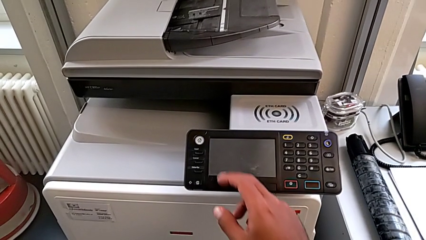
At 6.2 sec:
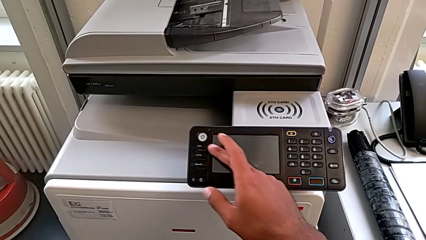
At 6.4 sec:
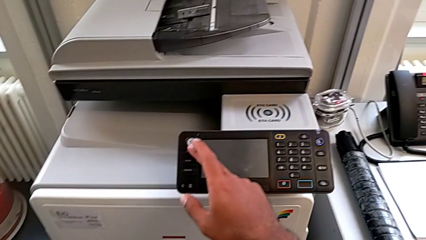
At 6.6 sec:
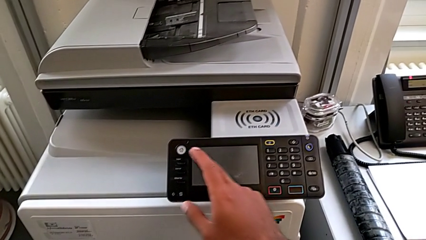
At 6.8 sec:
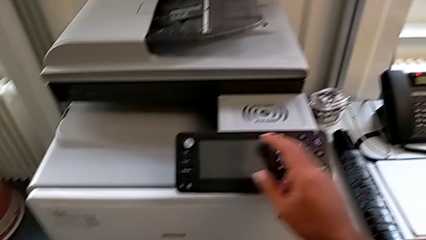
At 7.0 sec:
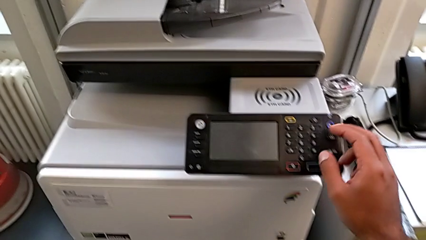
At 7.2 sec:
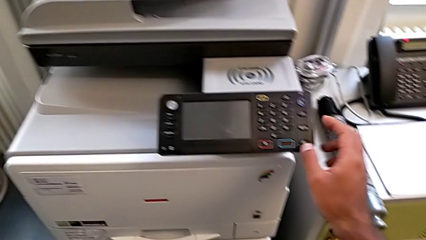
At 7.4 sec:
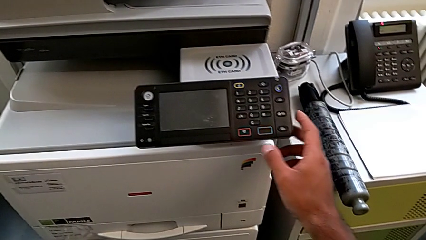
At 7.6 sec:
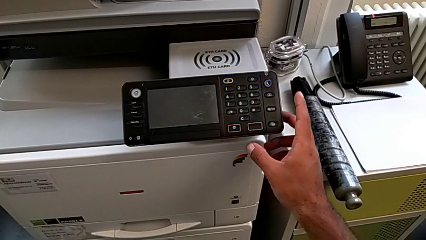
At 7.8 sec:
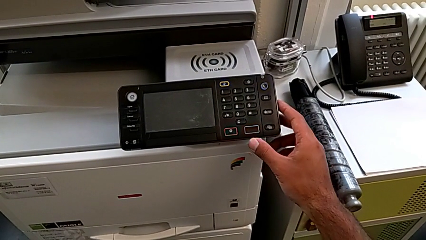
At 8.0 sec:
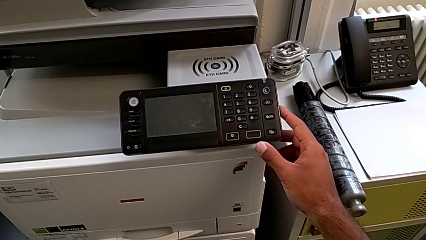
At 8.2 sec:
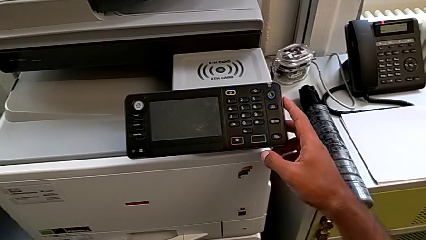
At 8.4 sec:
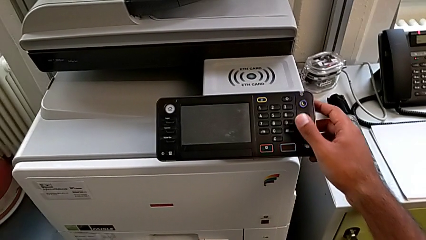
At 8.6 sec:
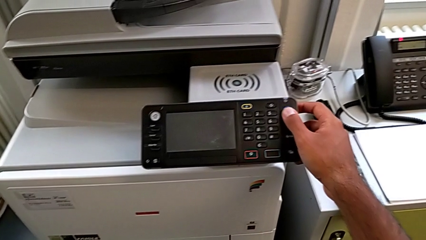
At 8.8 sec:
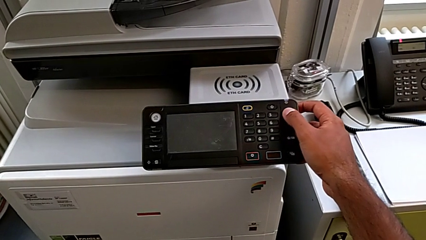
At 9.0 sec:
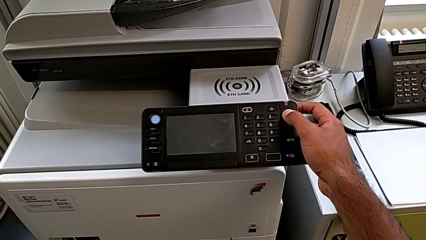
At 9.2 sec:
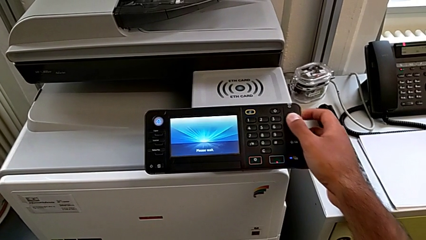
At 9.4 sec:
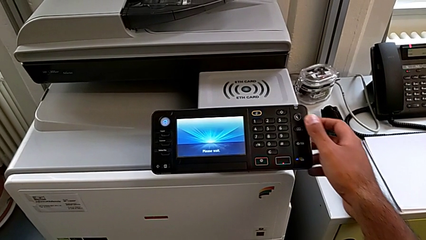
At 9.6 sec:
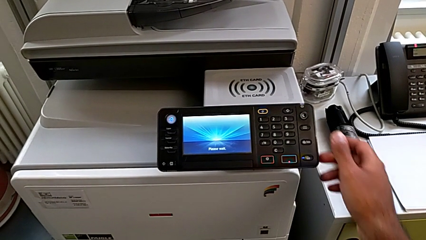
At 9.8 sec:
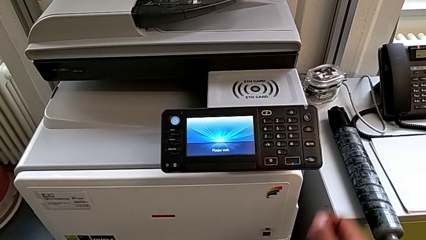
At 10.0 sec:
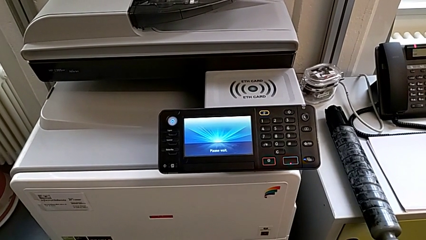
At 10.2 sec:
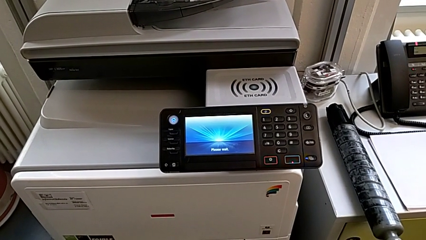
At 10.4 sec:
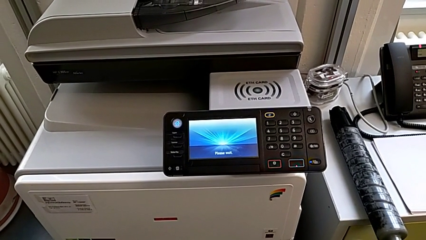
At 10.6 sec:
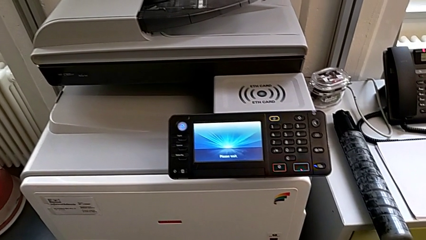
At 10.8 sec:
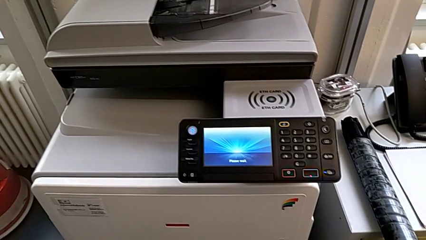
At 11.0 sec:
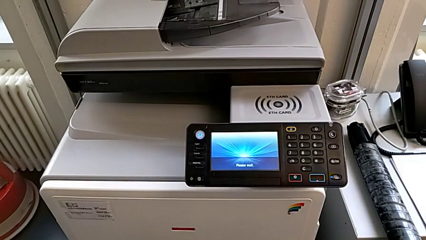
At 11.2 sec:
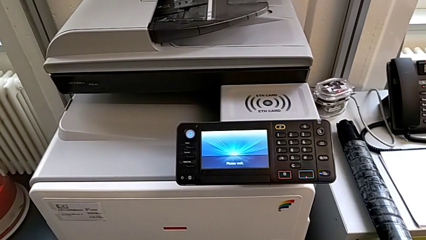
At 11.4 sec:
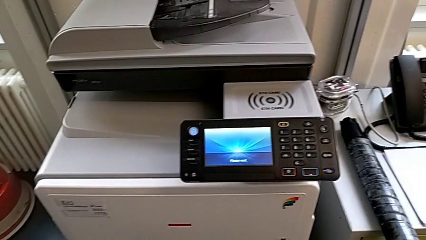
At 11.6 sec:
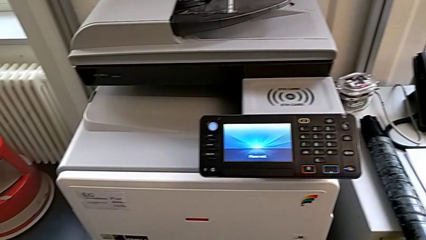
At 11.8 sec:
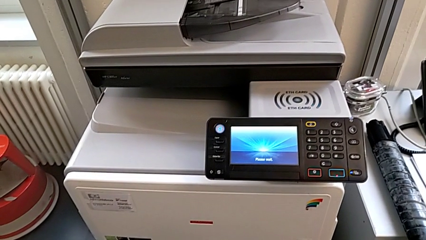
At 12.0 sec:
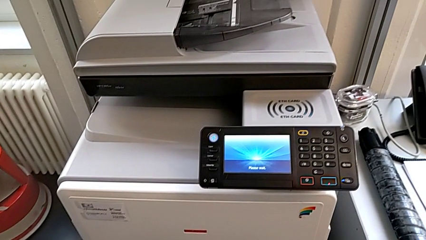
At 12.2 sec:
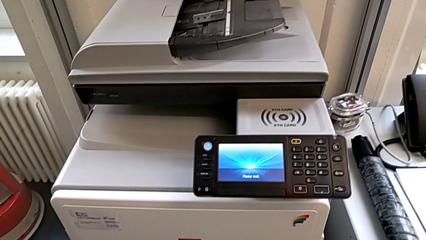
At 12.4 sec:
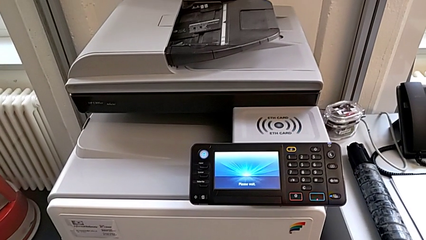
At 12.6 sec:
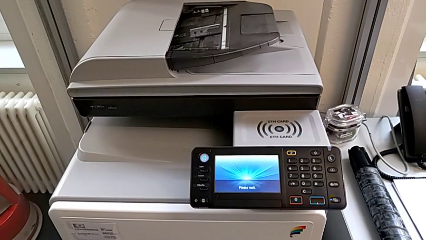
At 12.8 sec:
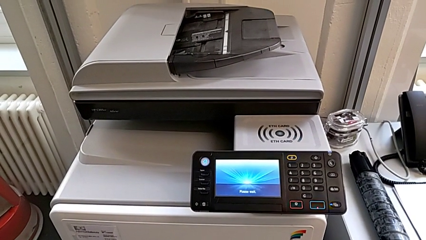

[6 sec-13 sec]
The camera wearer turns on the printer. They approach the printer and press the purple button.

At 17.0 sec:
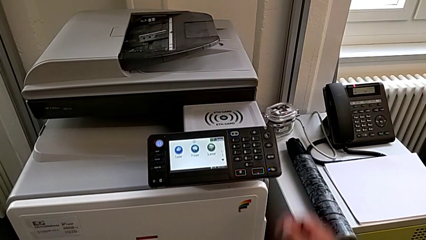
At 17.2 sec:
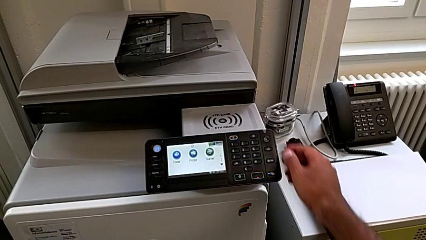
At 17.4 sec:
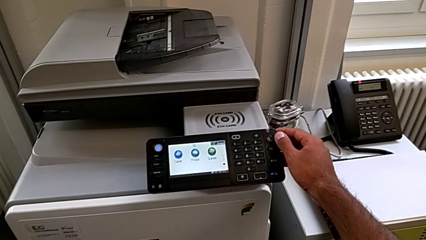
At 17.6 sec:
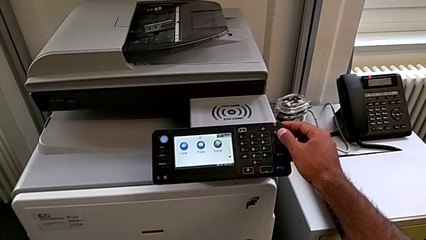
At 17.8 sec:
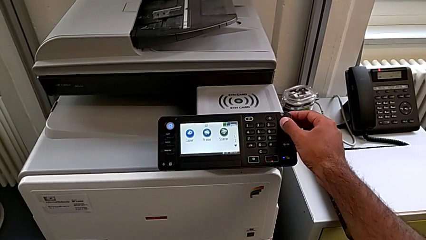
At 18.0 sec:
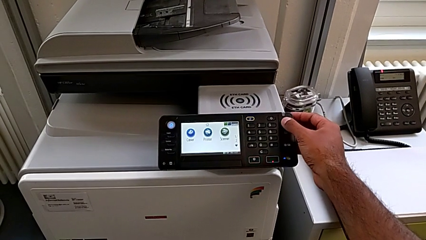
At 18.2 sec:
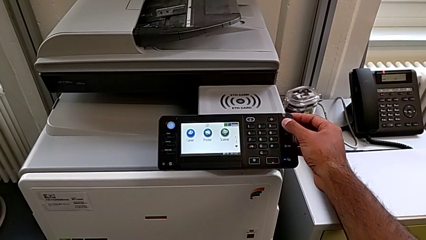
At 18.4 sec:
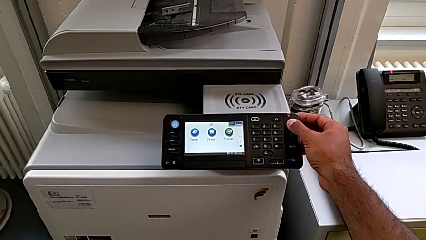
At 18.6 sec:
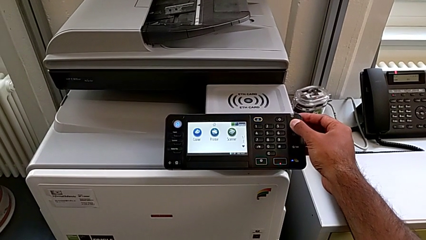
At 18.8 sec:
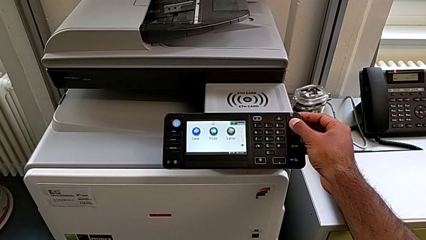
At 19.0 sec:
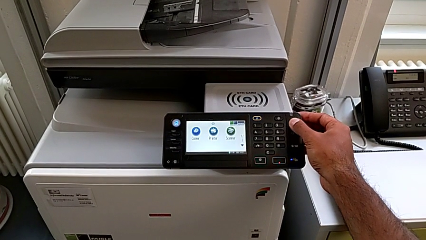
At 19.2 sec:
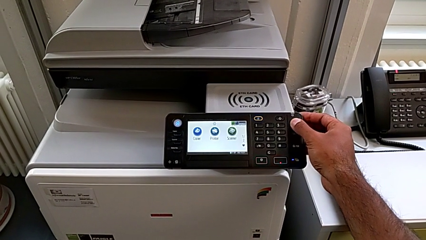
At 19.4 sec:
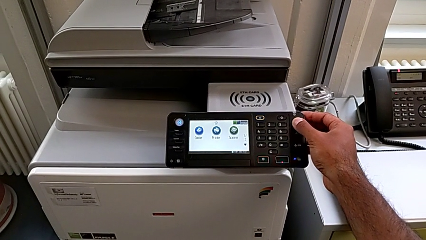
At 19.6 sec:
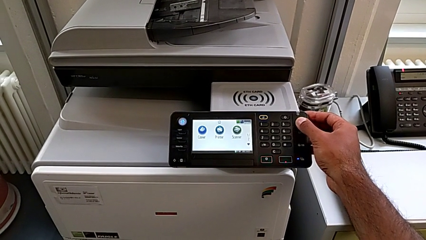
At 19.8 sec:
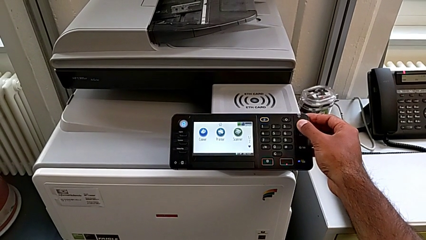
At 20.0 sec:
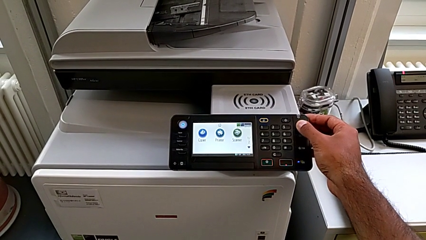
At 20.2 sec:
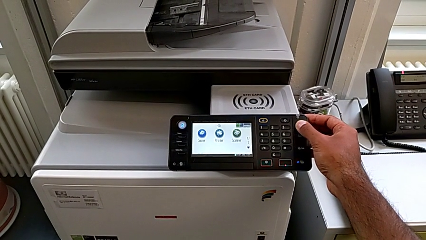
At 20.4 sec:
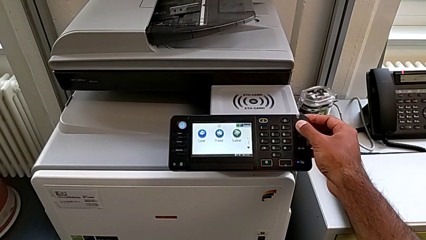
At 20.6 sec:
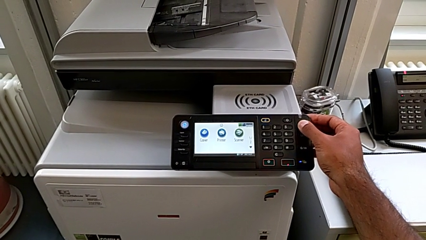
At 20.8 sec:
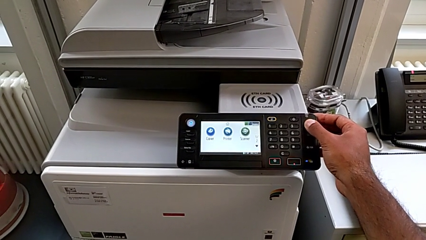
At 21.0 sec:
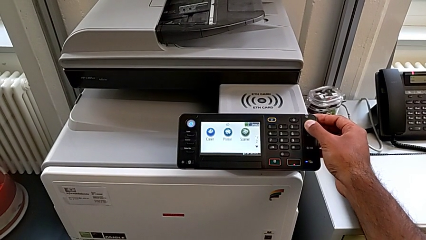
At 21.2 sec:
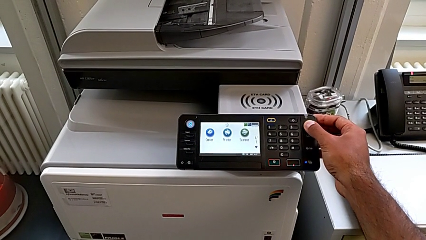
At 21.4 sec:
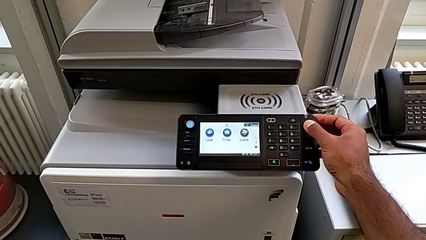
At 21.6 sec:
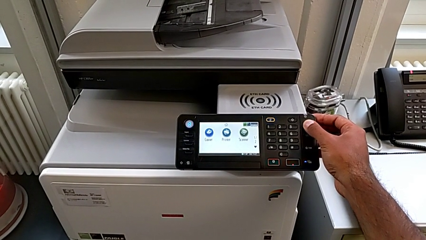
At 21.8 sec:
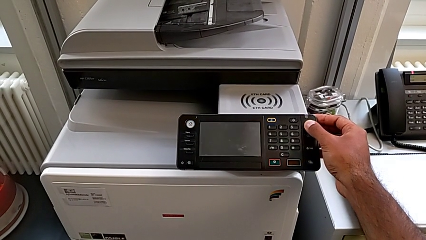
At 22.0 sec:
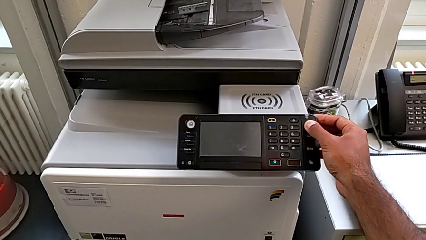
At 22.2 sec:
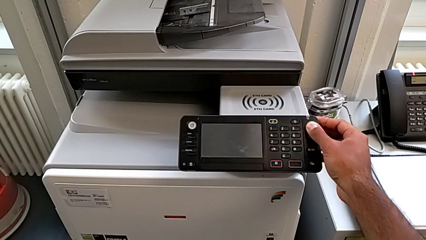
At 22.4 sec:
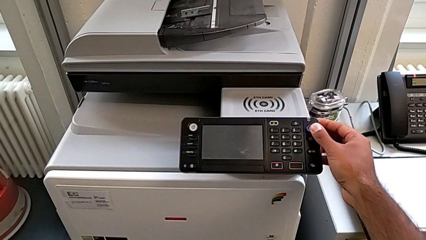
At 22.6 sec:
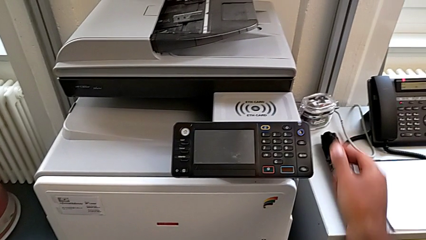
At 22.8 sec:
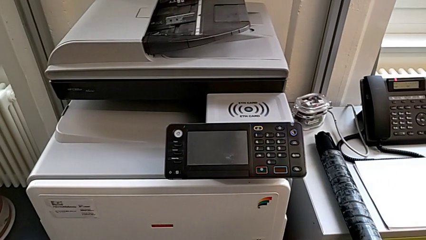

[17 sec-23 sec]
The camera wearer turns off the printer. They approach the purple button, press it and hold it.

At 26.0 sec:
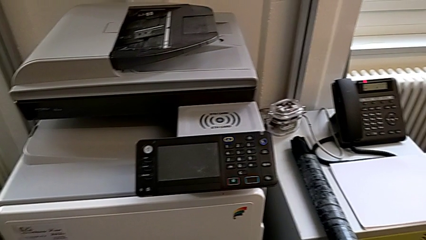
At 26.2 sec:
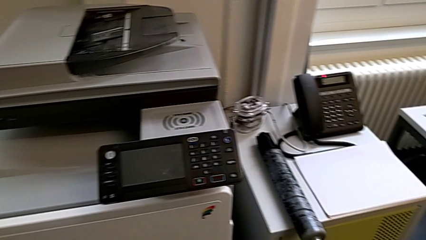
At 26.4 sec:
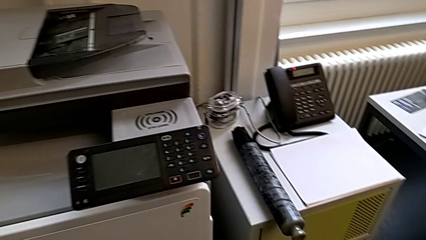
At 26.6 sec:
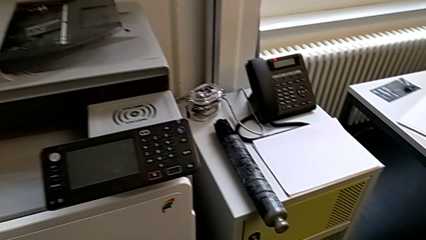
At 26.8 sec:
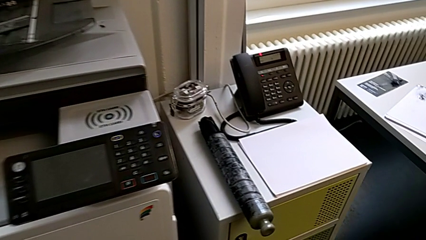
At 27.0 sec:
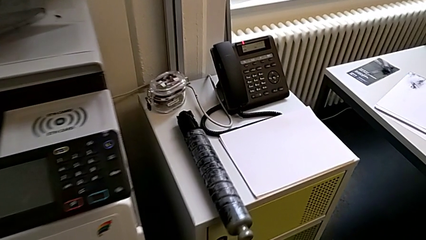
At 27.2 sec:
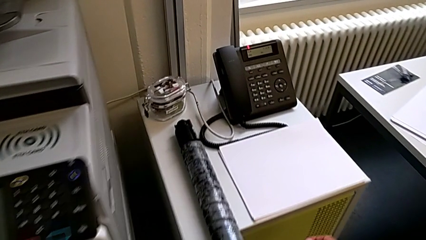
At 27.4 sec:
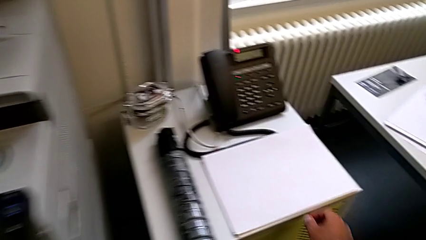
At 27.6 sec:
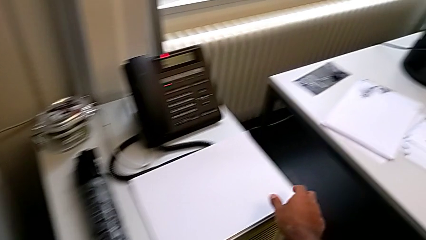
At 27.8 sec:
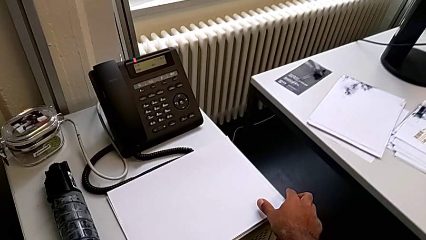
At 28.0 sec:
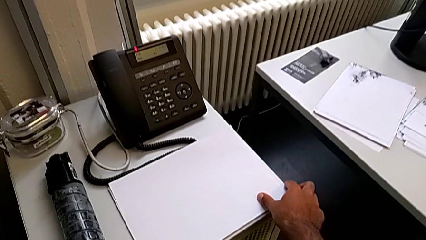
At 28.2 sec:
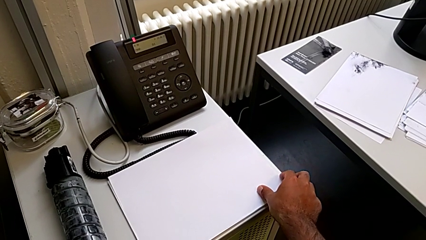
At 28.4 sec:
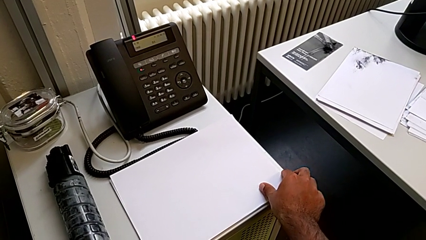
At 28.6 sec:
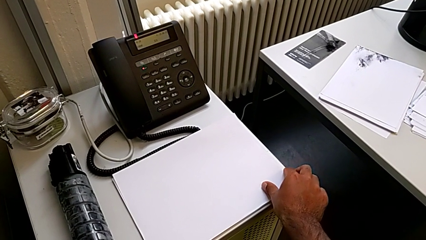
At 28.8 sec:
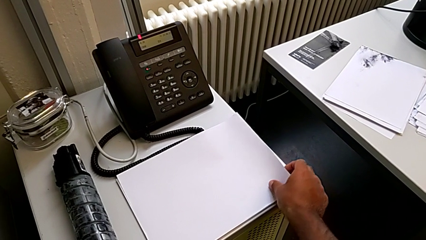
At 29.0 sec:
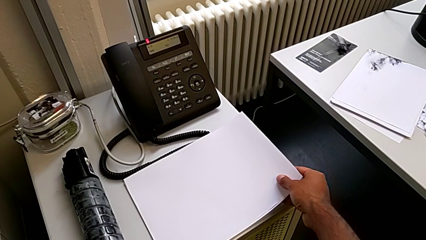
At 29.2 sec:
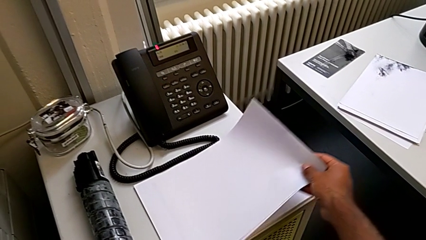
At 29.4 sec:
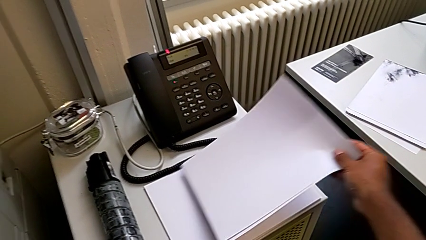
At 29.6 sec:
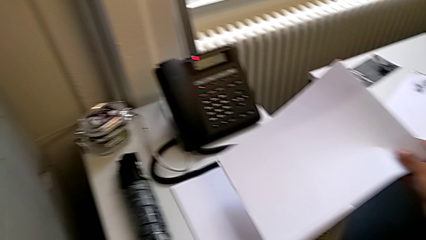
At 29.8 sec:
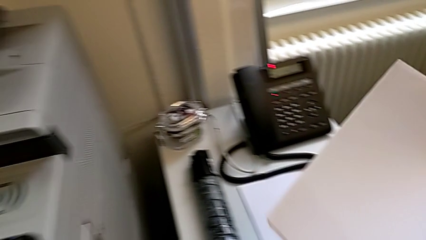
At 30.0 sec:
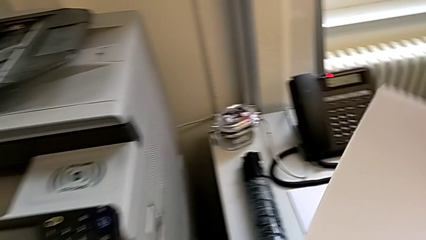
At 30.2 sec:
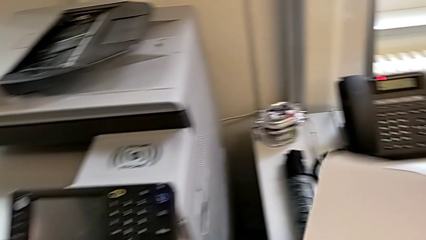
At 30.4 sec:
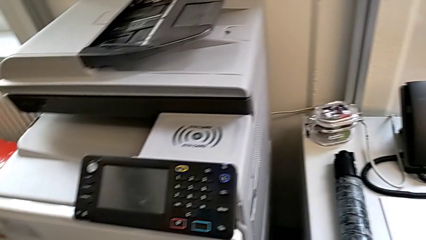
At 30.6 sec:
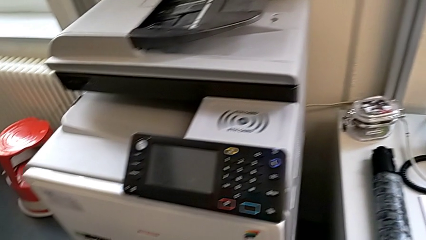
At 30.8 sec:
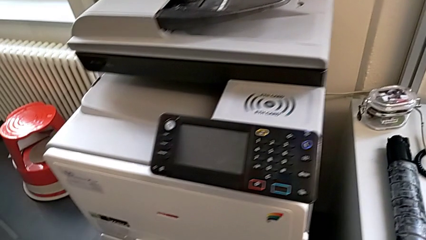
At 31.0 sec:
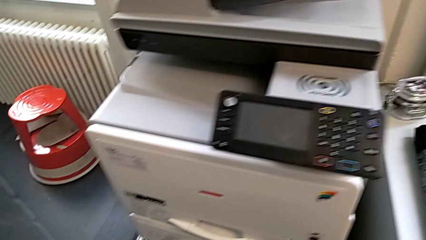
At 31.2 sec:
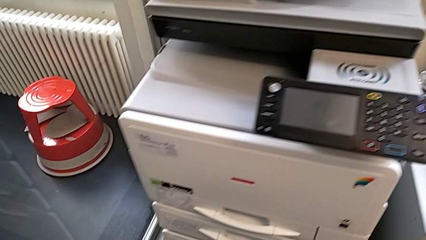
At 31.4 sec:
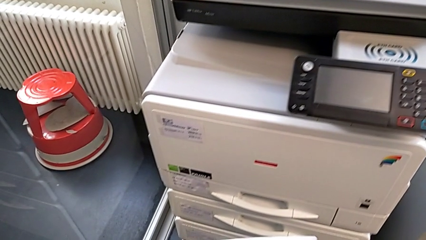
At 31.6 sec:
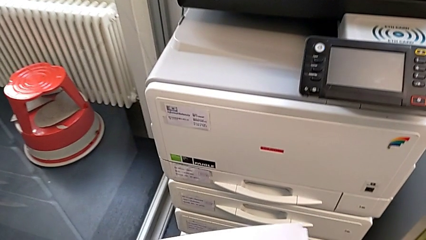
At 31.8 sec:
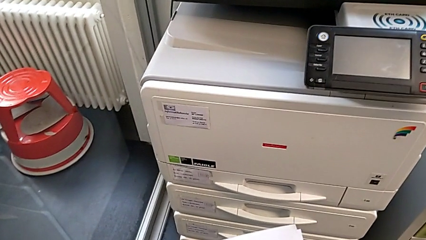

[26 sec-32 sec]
The camera wearer is loading a stack of paper into the top tray. They approach the paper stack, grab the pile paper stack, lift it and begin to approach the top paper tray.
